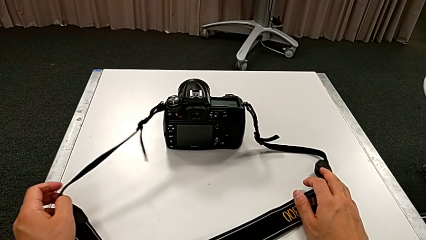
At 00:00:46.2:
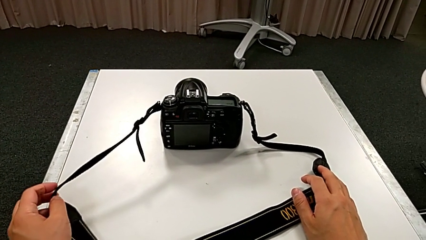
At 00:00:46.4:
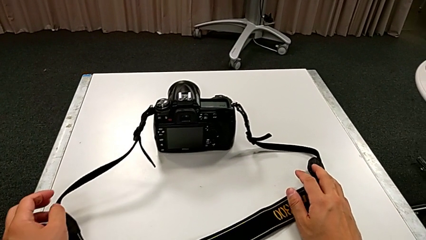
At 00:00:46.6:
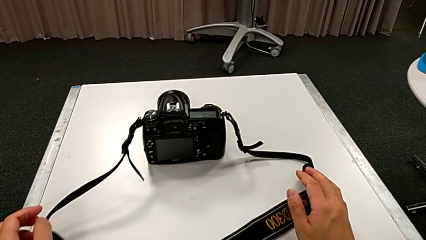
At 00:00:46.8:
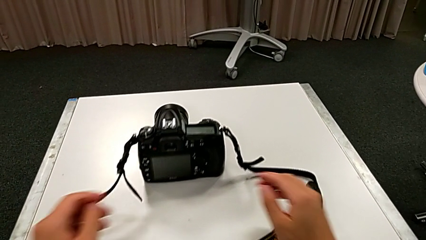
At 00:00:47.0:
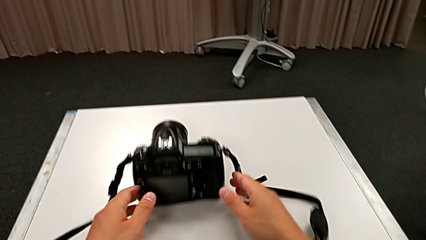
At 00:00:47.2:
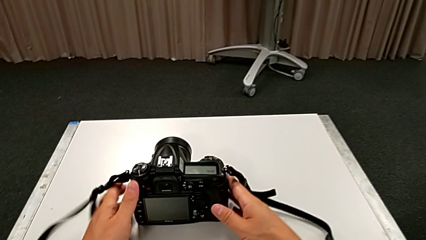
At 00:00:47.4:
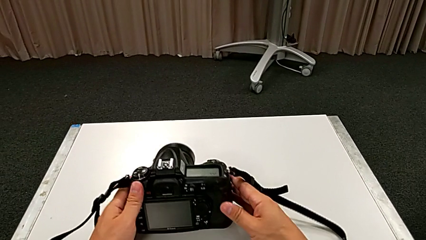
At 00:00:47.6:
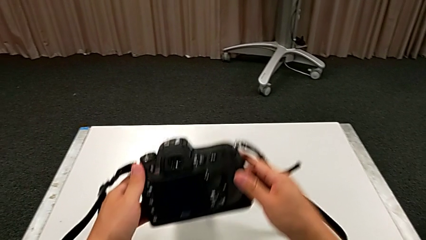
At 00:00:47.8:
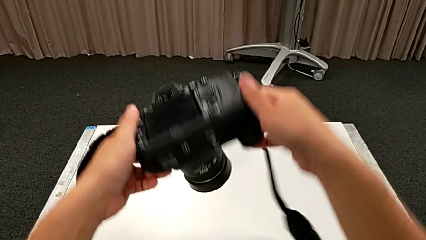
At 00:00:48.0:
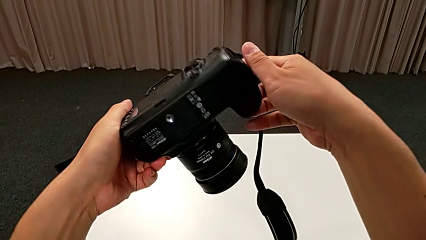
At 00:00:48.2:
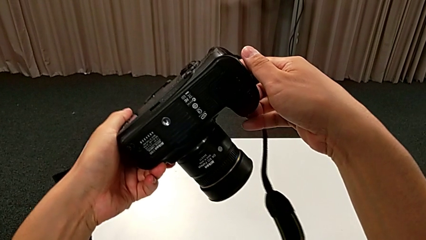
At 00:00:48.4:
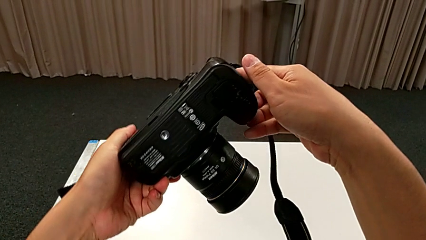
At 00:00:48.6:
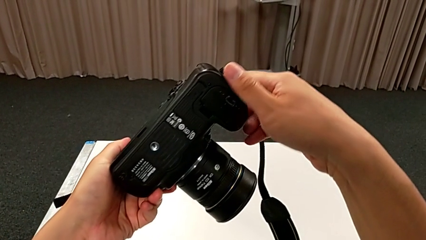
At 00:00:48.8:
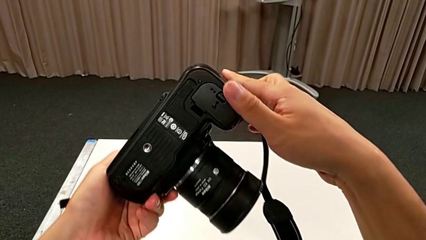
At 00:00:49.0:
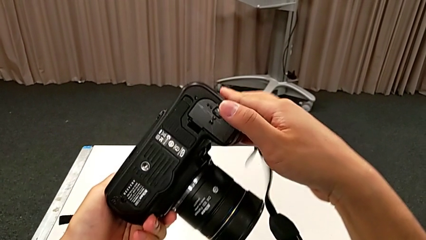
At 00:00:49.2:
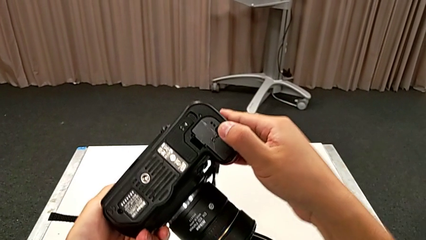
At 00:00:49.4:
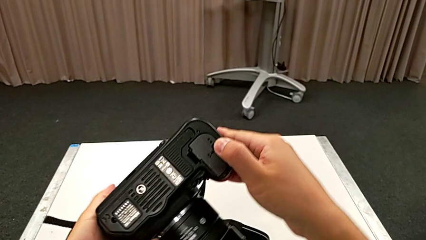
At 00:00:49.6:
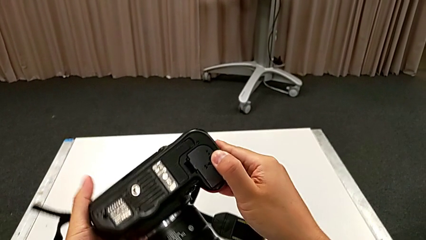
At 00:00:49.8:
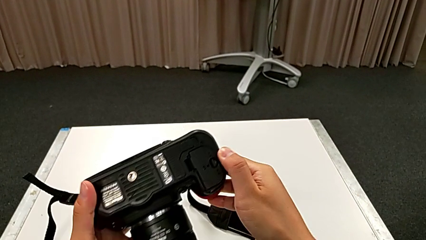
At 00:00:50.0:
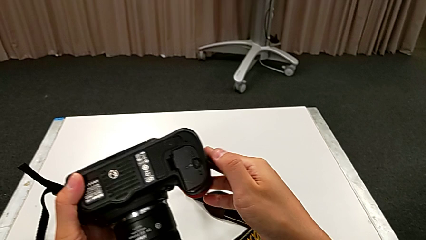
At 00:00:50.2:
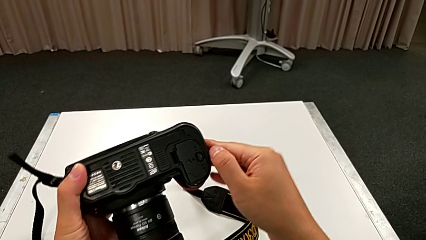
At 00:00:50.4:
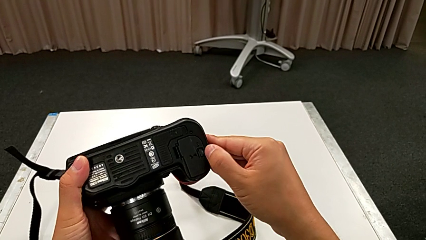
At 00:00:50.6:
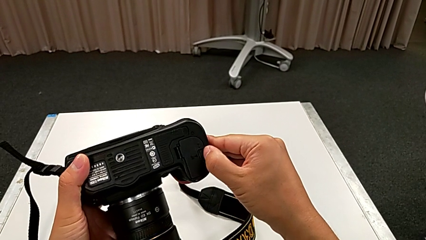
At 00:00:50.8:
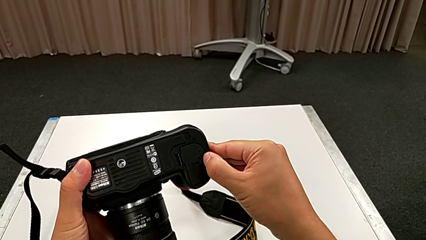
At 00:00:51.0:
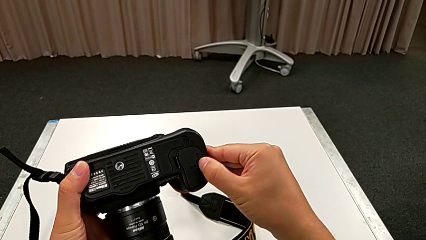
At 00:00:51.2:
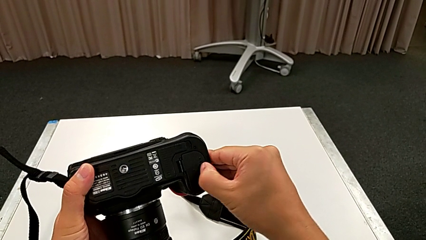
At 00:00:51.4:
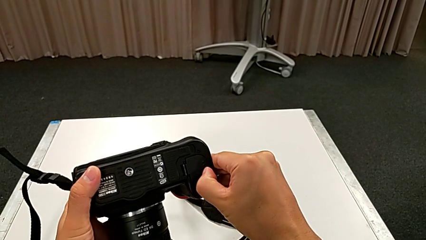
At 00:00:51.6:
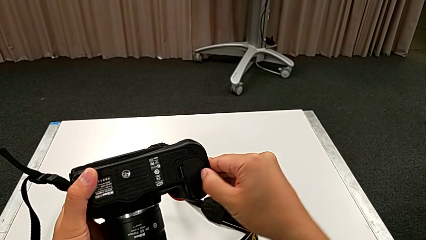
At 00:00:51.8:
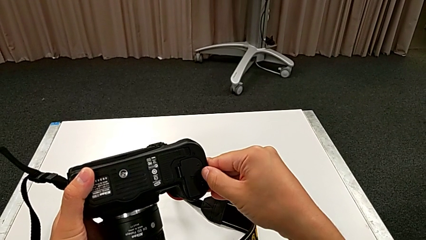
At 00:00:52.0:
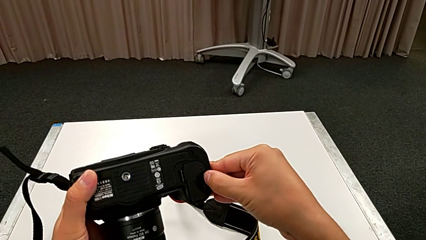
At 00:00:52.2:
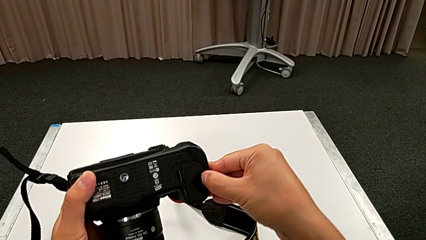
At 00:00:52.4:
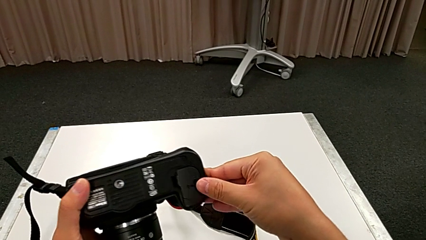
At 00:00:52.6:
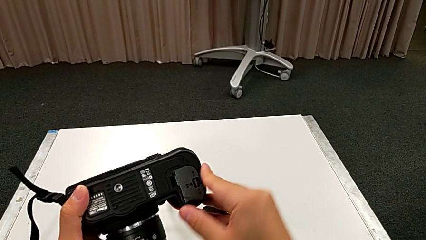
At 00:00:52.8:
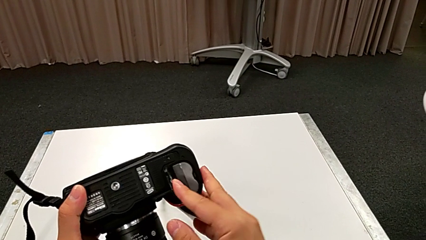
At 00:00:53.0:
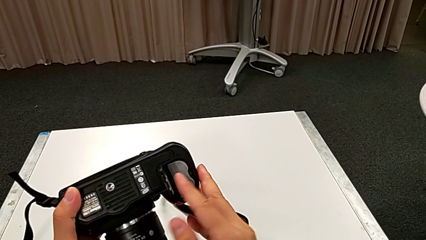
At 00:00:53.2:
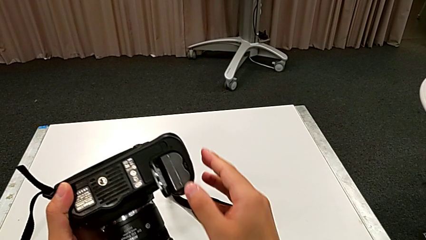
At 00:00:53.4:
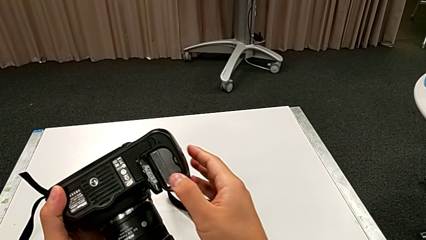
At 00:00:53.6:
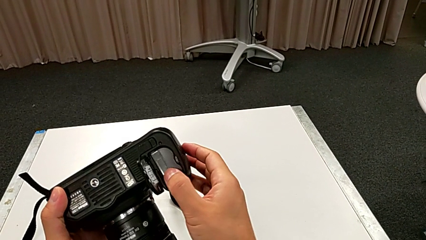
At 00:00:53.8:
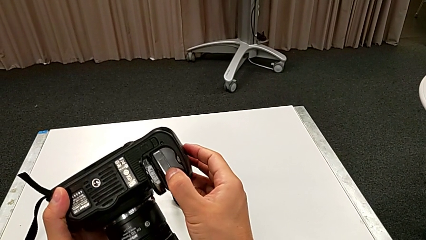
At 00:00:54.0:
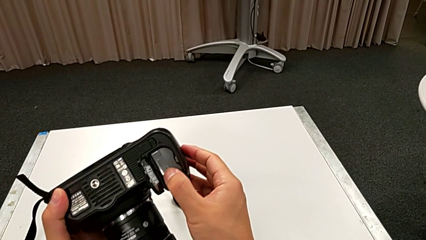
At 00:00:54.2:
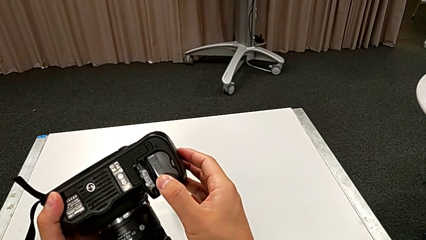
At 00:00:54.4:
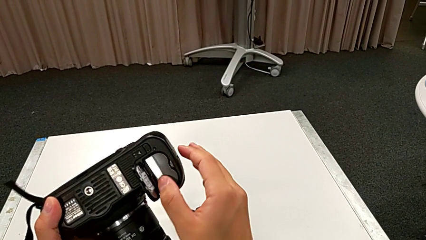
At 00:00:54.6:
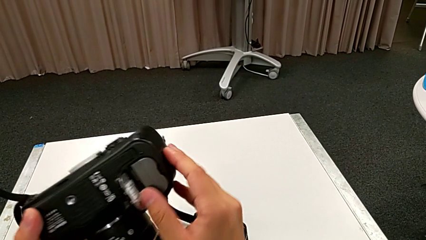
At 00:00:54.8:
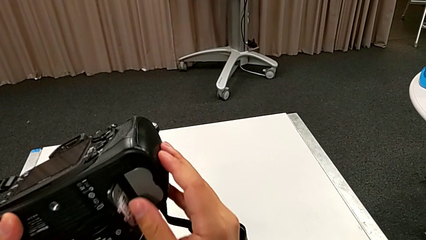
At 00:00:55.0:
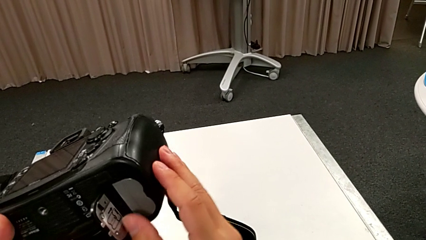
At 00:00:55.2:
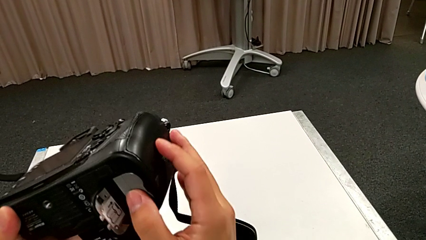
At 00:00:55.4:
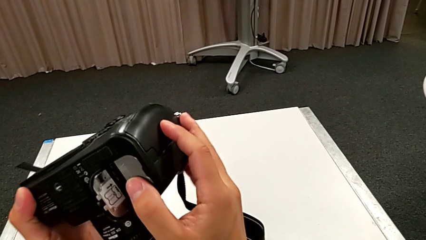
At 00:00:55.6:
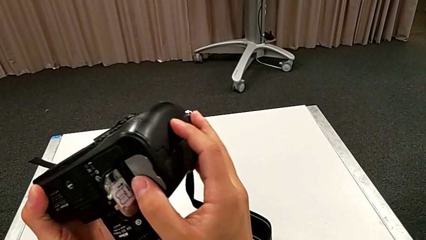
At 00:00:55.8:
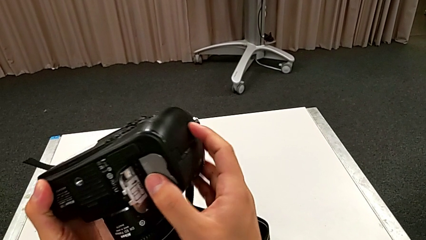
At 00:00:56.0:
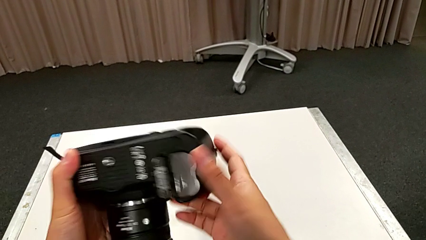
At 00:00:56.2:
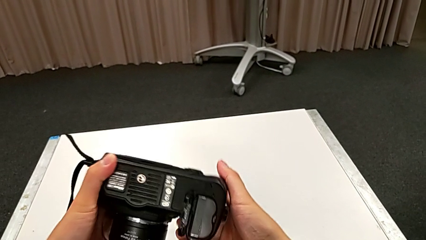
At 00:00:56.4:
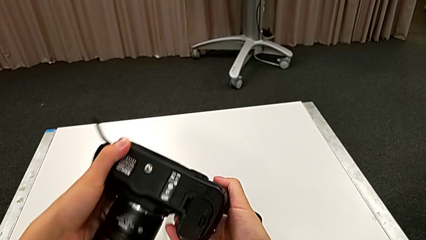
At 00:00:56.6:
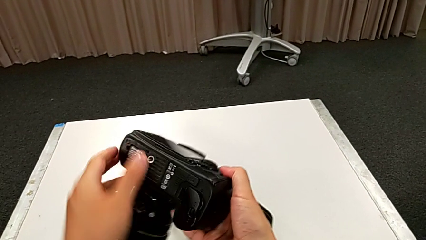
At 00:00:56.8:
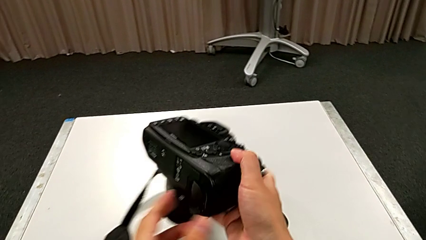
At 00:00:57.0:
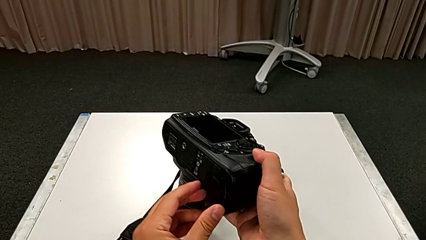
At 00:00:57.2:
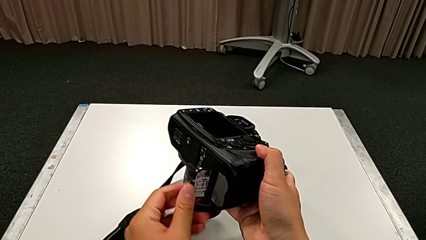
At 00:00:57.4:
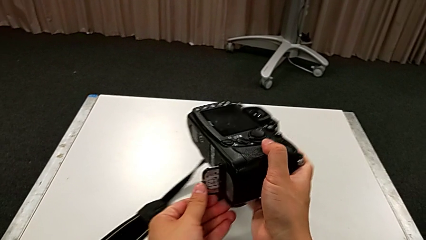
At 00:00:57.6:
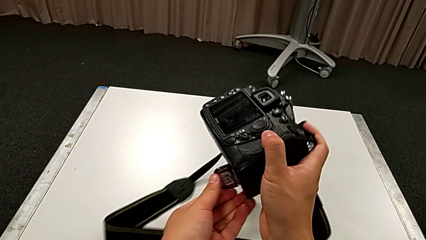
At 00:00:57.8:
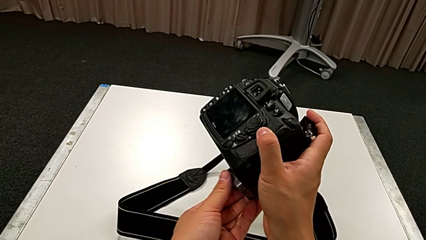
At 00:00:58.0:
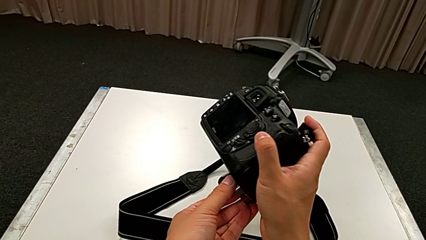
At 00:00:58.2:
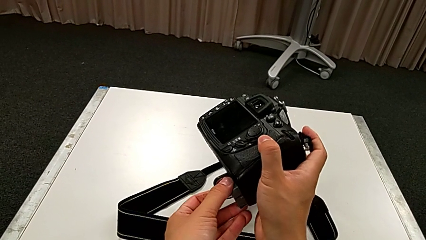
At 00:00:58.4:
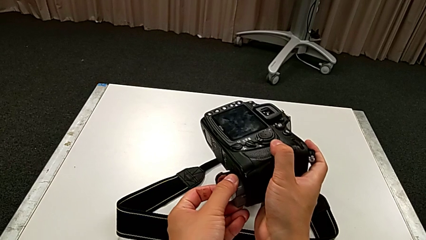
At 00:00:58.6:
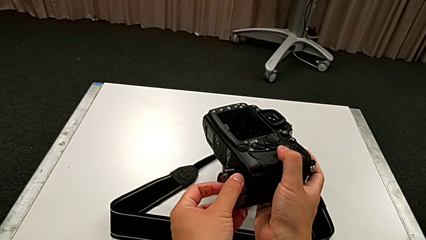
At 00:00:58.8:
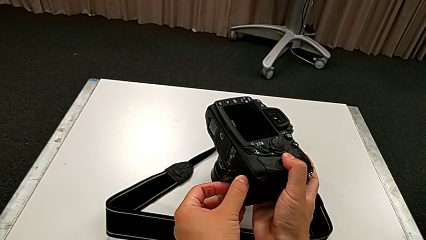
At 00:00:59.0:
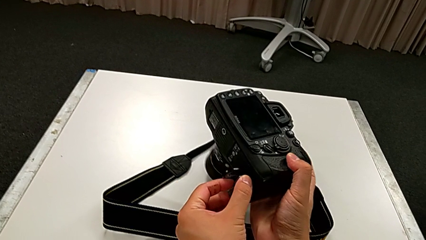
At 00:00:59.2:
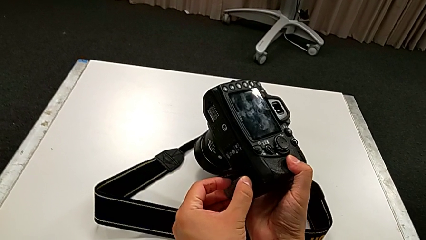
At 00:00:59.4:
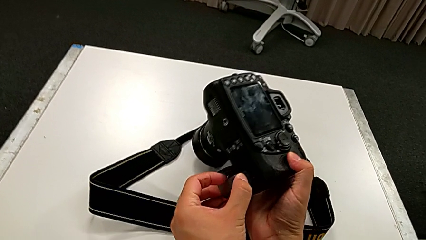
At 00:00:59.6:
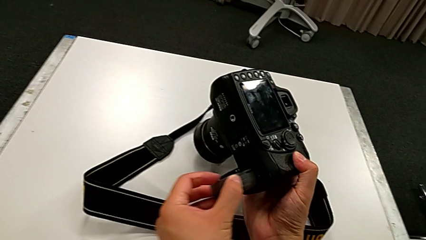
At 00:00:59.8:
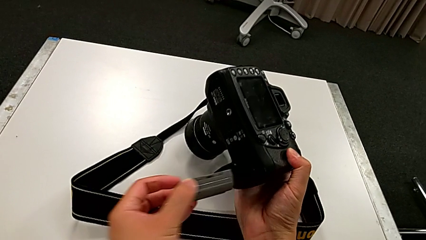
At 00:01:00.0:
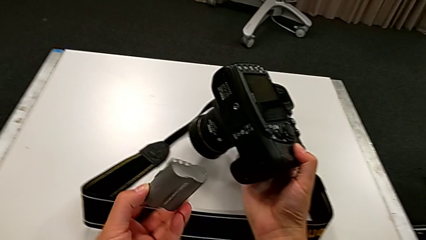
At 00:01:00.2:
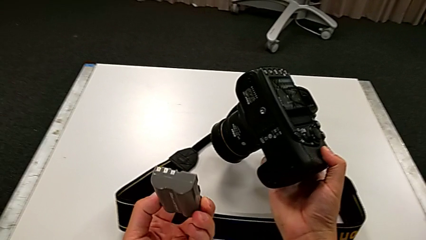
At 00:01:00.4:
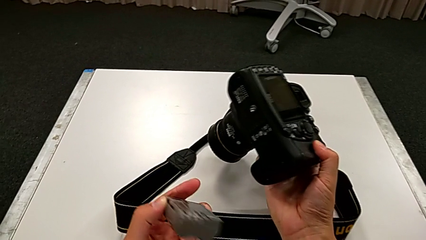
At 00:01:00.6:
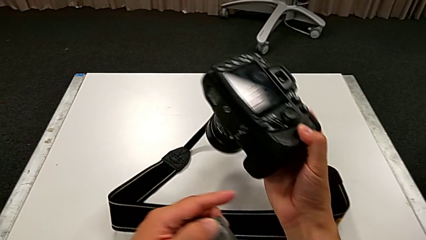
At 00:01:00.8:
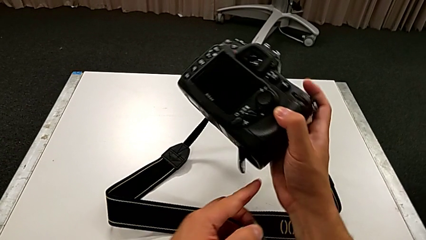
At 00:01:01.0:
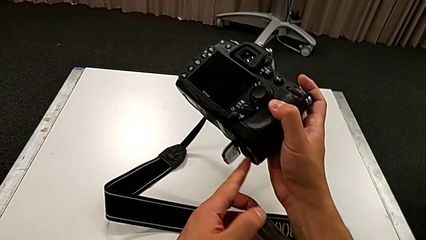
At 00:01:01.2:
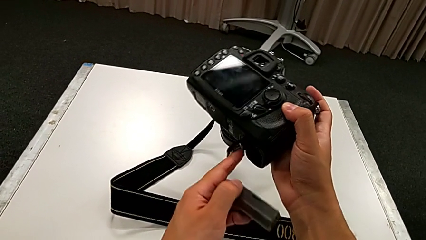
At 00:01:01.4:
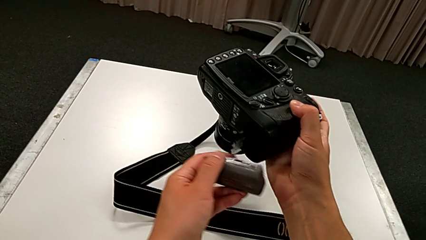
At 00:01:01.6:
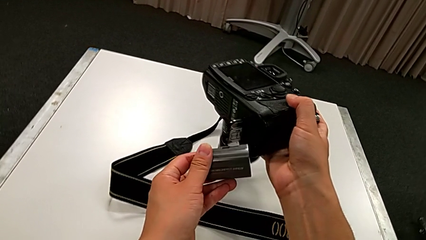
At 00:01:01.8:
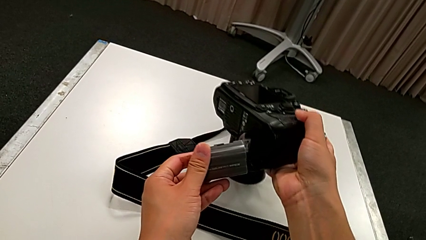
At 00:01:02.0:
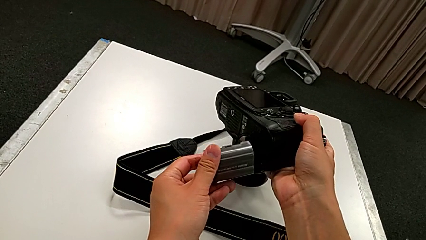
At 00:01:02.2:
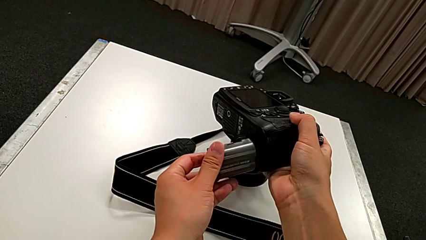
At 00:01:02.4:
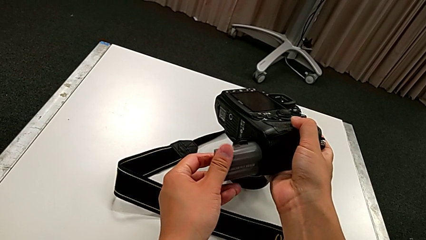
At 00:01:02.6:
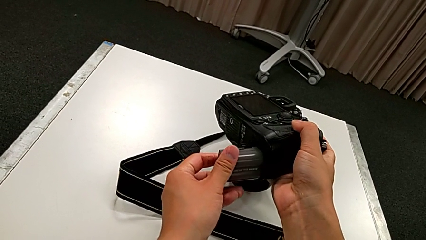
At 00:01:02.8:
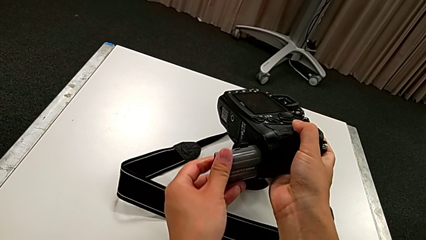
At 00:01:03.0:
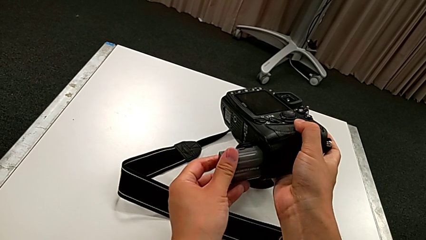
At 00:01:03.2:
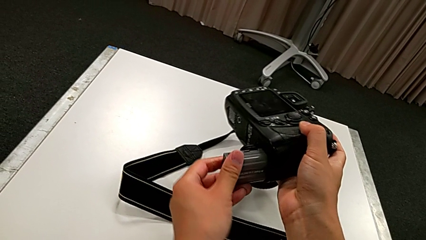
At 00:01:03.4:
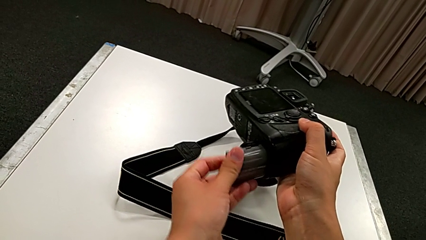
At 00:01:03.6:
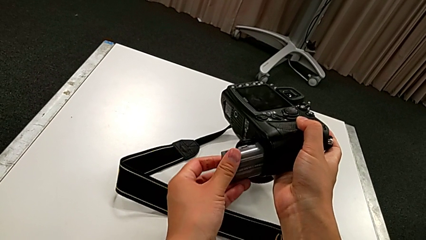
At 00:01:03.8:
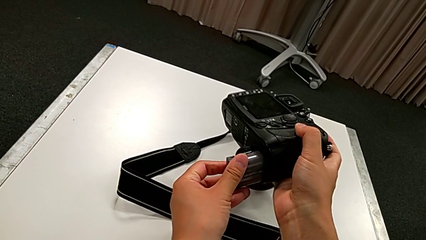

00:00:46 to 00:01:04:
The camera wearer is changing the battery of the DSLR. They pull the black strap, grab the black DSLR, rotate it and press the little button. They wrongly push the old battery. They rotate the black DSLR, grab the old battery, rotate the black DSLR, lift the old battery, rotate the black DSLR, open the rectangular battery door and begin to insert the new battery.
